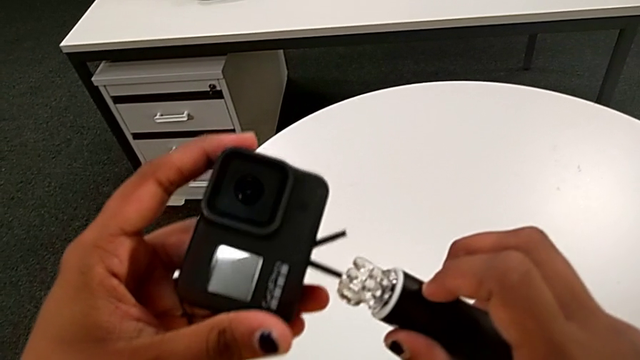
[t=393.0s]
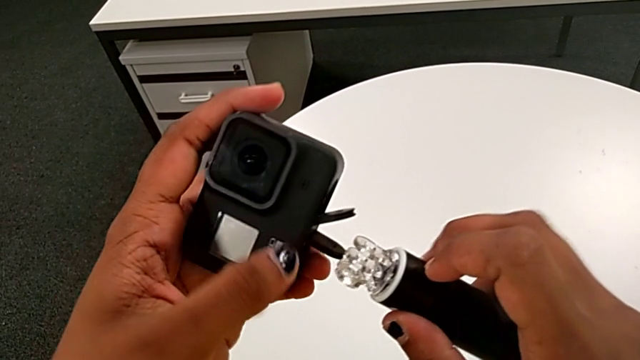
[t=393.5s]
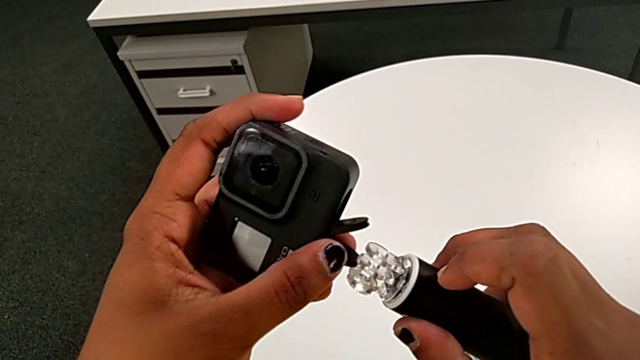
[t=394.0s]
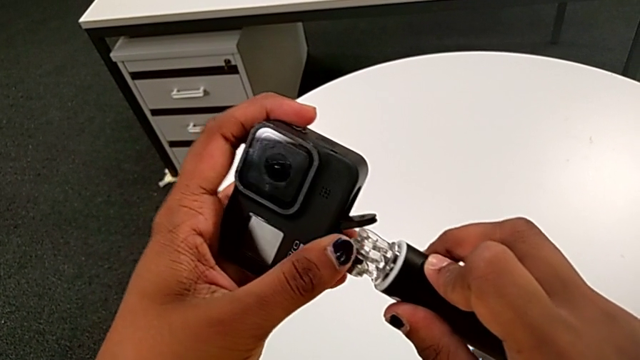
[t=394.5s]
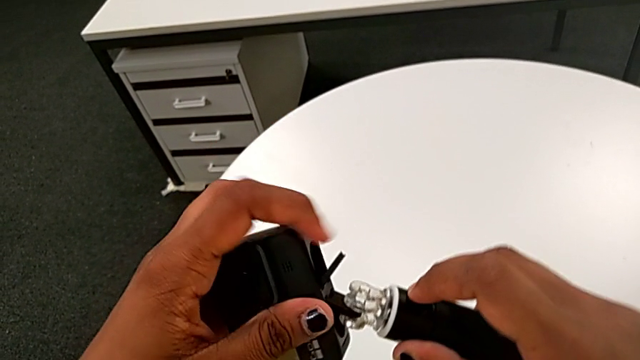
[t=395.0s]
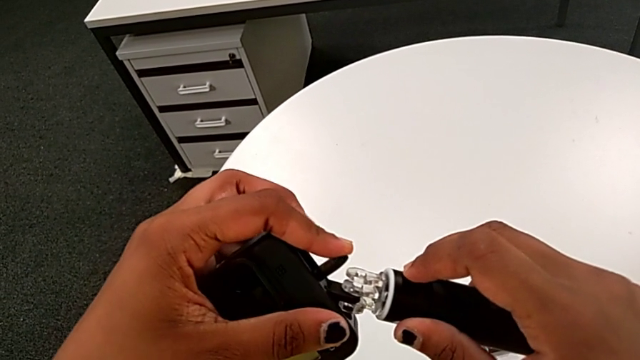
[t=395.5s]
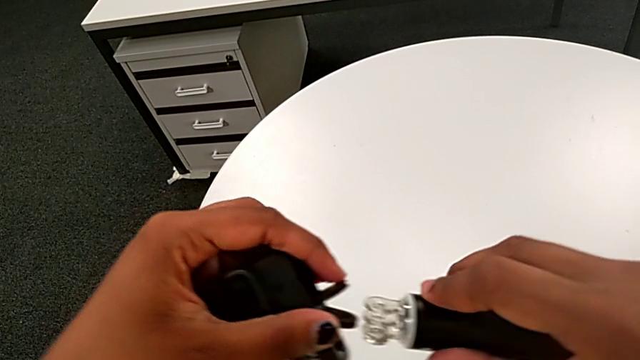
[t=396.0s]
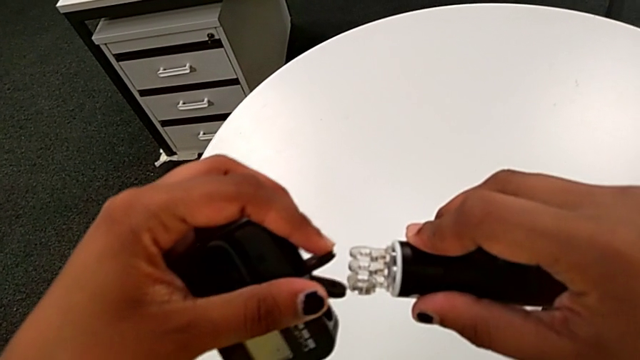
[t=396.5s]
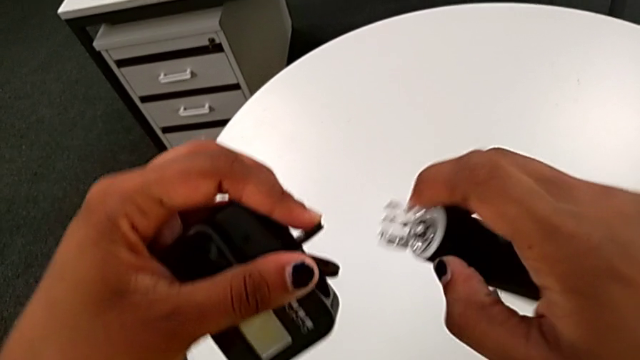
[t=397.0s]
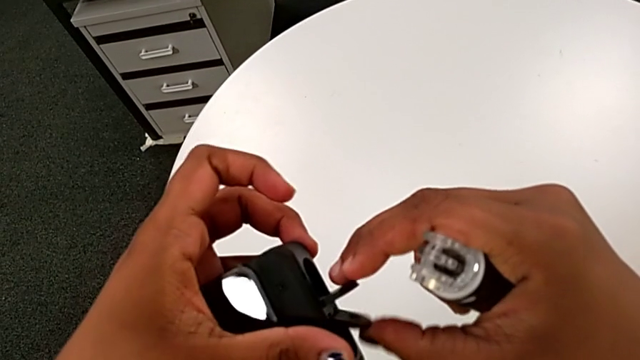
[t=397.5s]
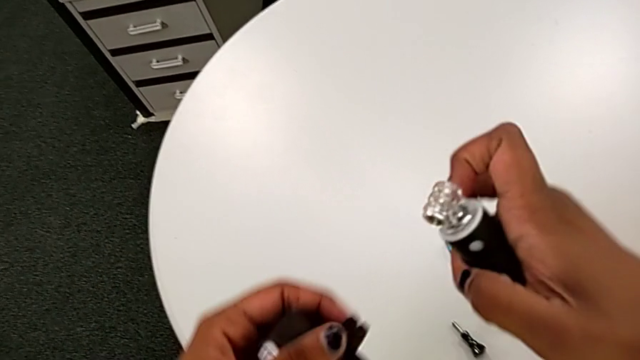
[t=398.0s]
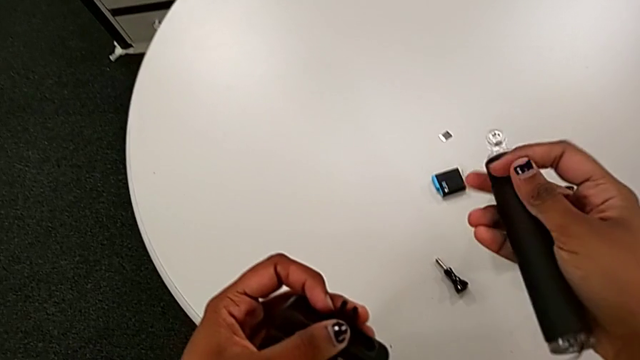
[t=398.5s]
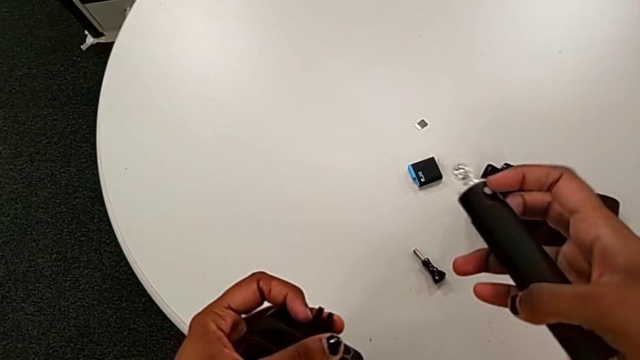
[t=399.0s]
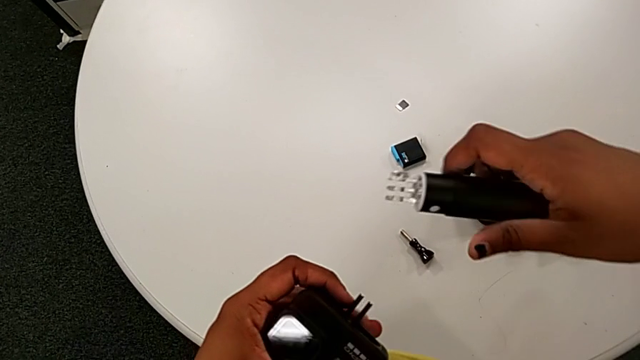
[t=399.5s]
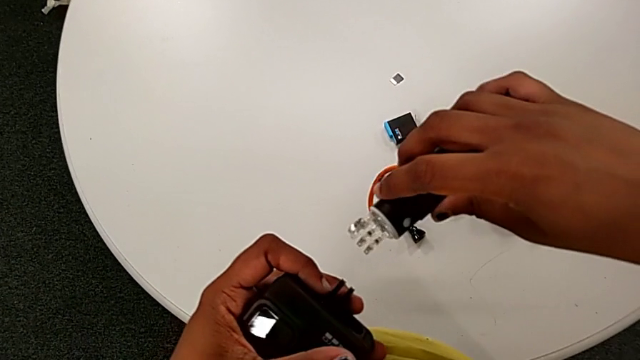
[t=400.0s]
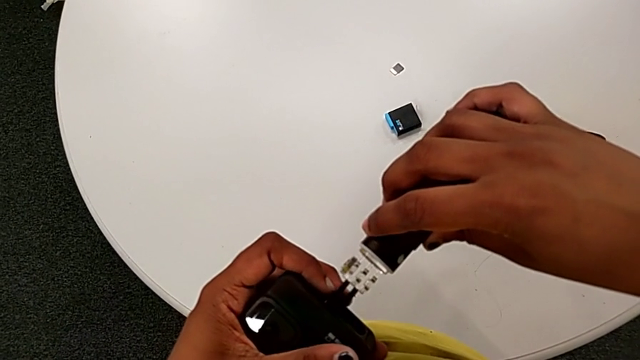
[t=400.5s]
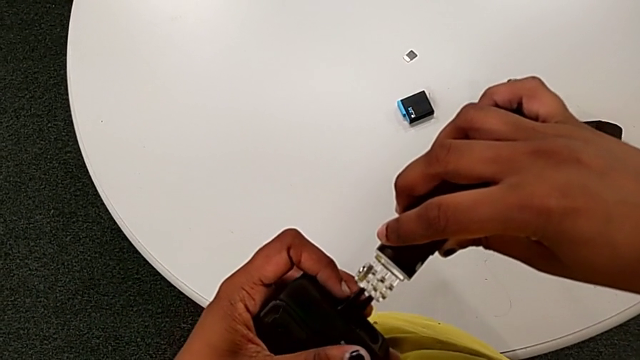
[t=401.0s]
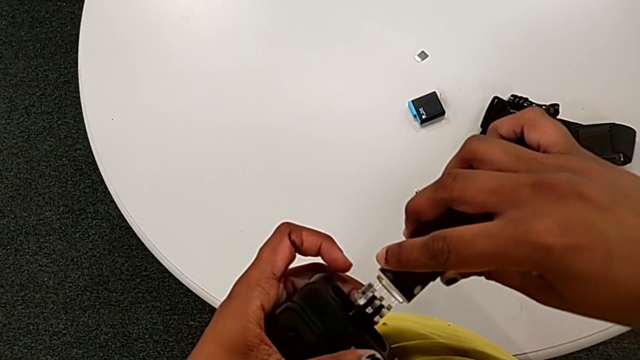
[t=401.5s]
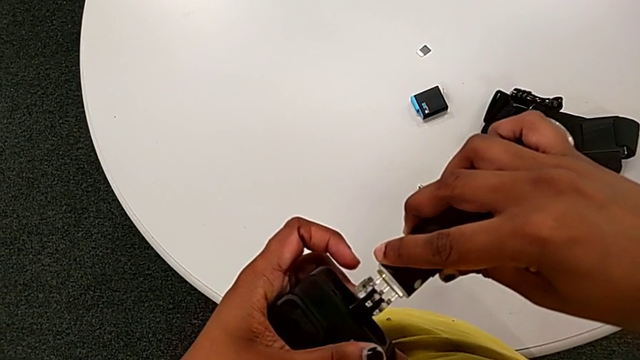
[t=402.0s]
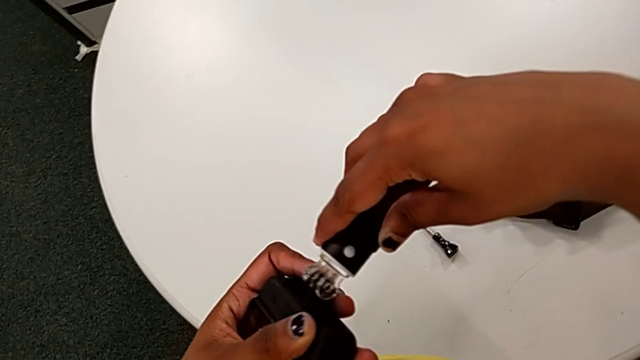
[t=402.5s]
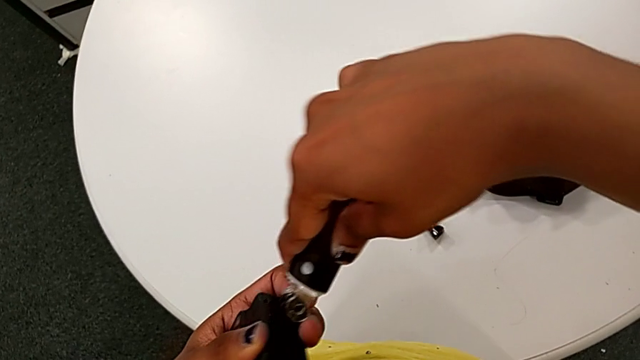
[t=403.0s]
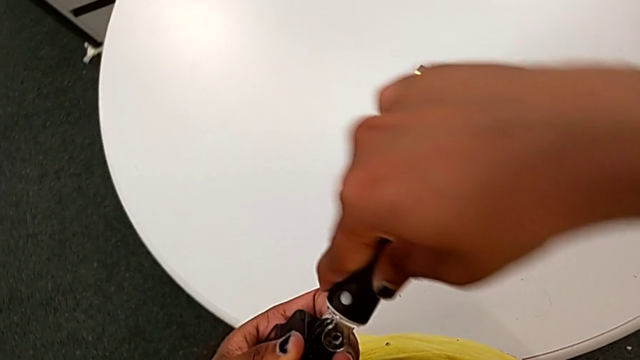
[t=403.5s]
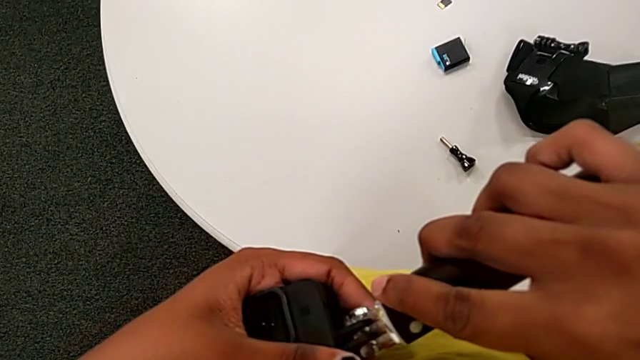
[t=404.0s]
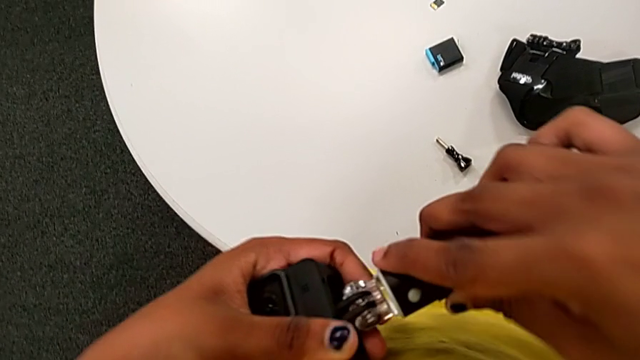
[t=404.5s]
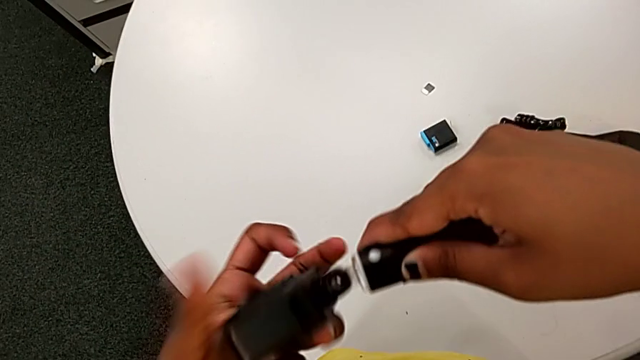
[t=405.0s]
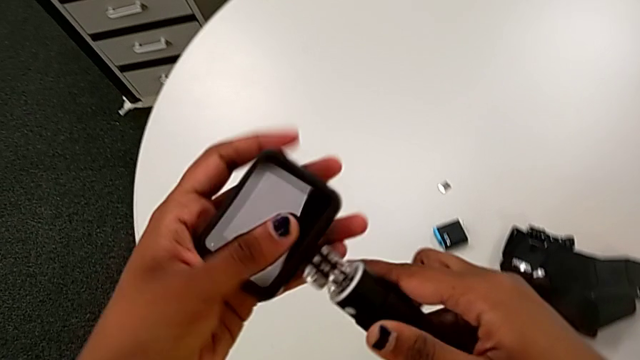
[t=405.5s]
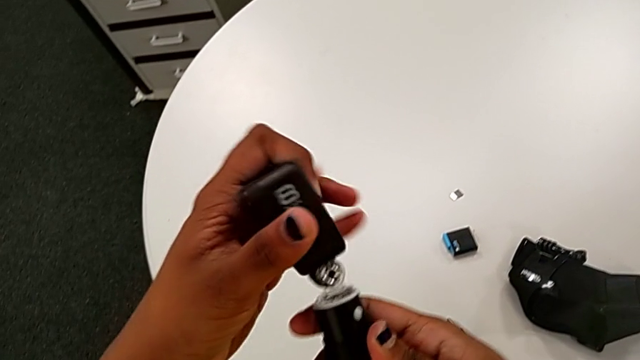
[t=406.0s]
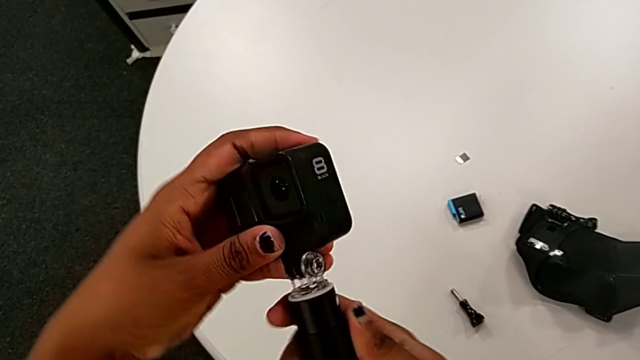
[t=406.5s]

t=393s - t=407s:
The camera wearer is mounting the black handheld grip onto the GoPro. They adjust the mount tabs and insert the GoPro.

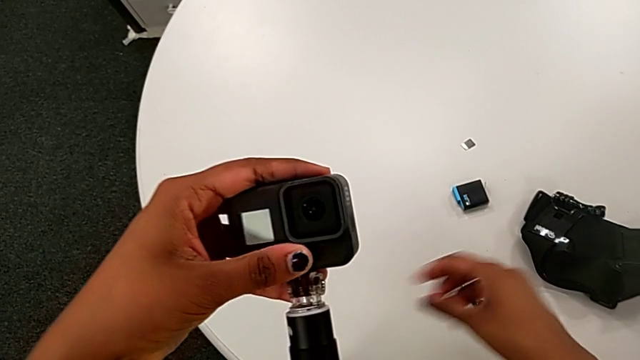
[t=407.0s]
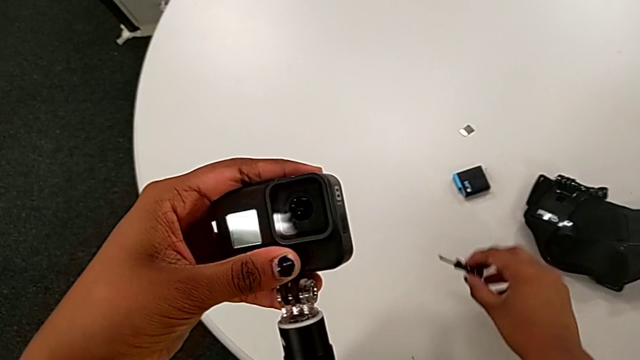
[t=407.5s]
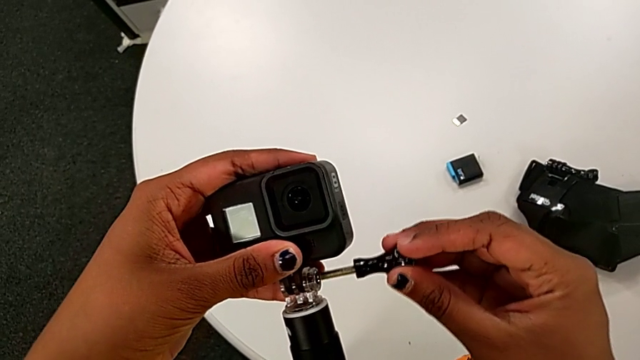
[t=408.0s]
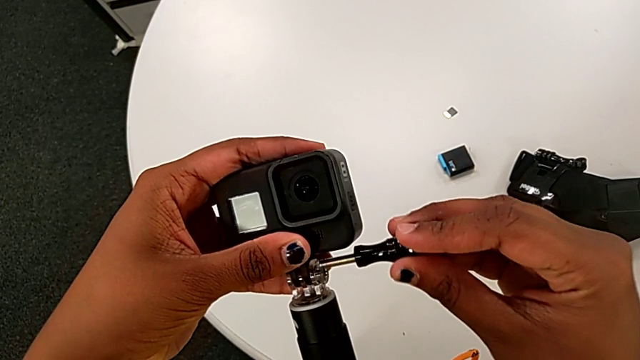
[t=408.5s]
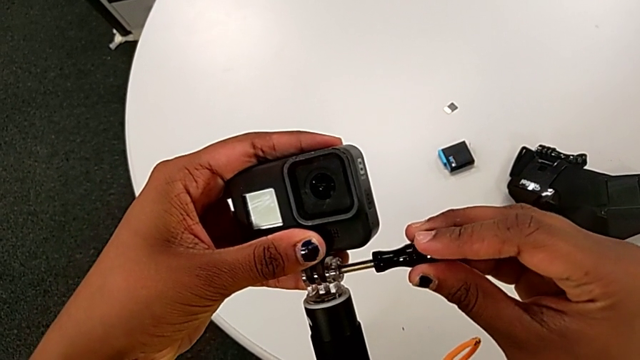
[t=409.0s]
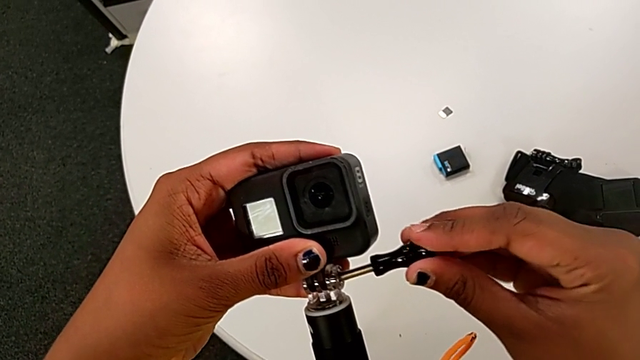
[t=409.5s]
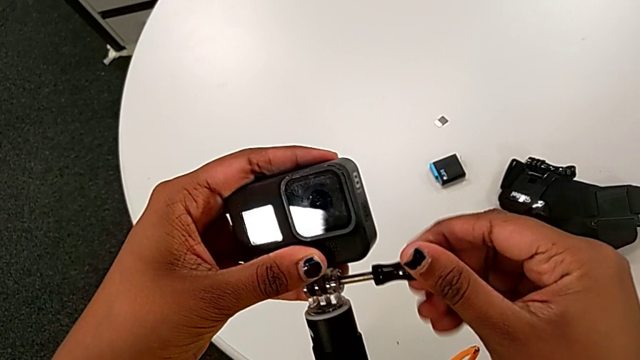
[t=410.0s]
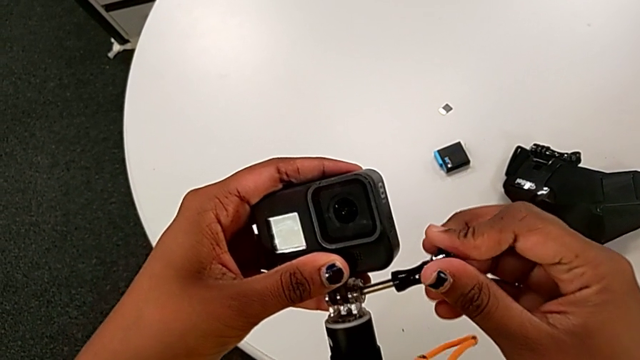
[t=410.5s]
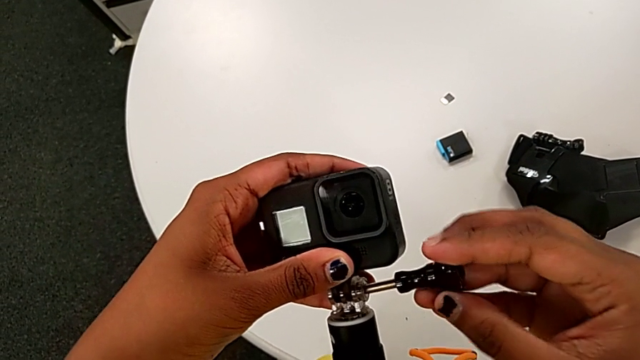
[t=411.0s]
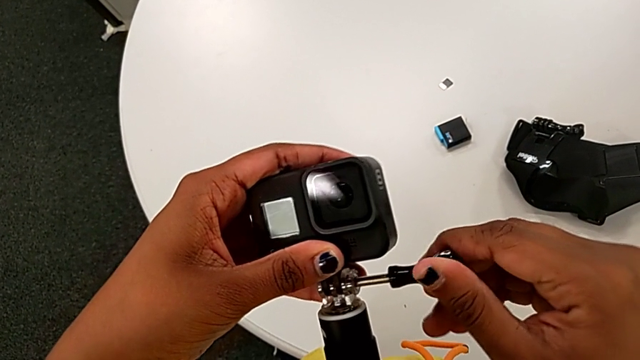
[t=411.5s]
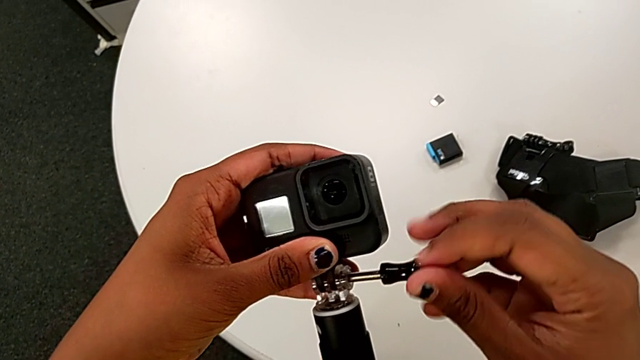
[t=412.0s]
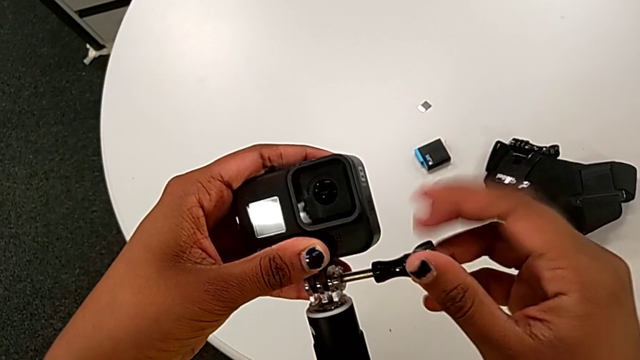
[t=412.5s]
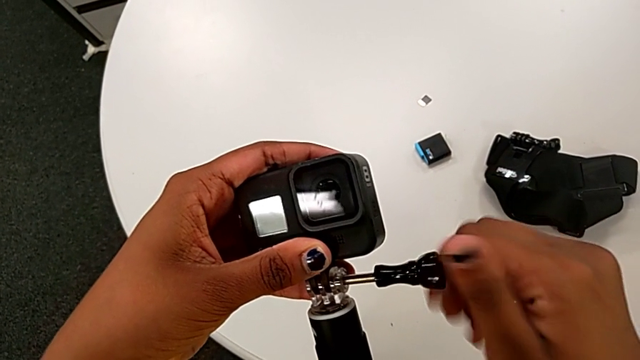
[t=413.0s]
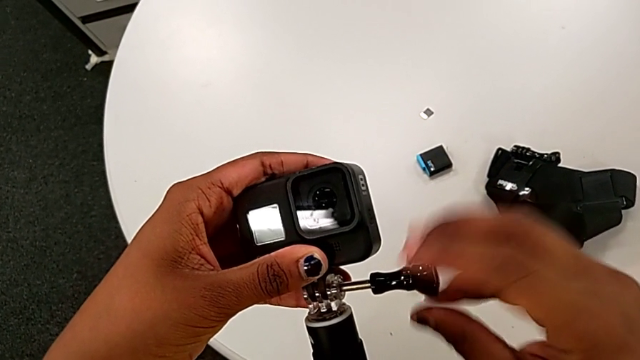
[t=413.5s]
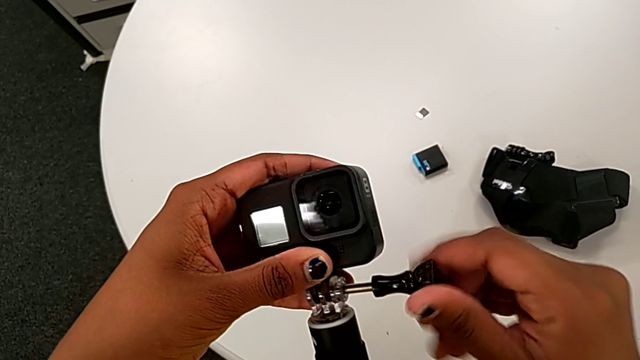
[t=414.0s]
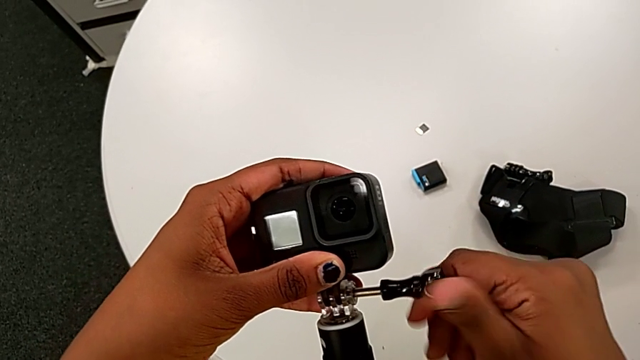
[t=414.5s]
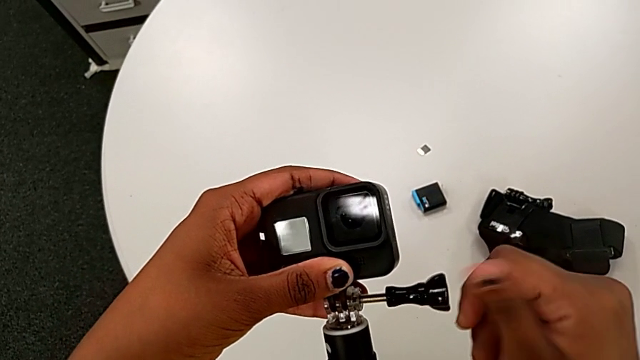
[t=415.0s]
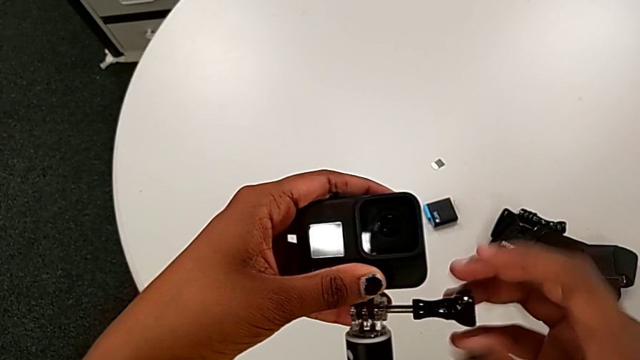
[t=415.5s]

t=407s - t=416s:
The camera wearer is mounting the black handheld grip onto the GoPro. They lift the screw and begin to screw the handheld grip.
